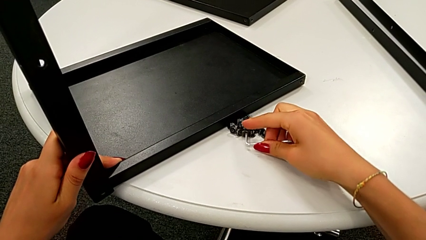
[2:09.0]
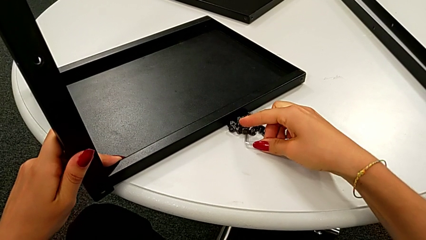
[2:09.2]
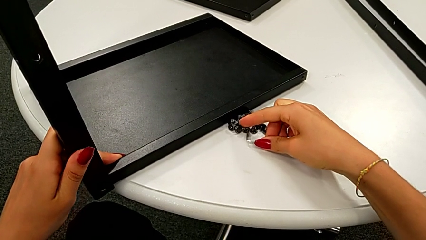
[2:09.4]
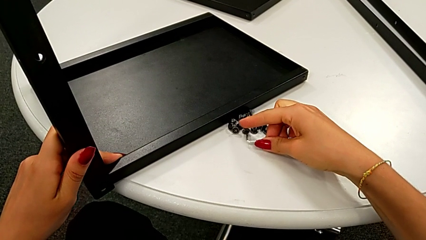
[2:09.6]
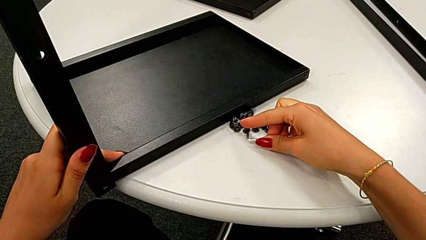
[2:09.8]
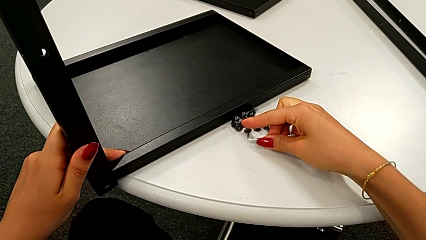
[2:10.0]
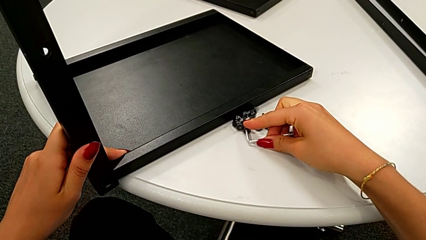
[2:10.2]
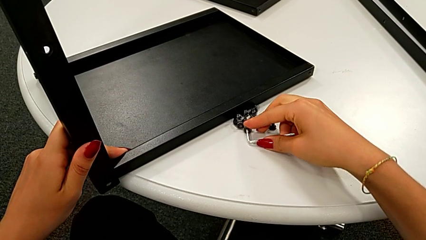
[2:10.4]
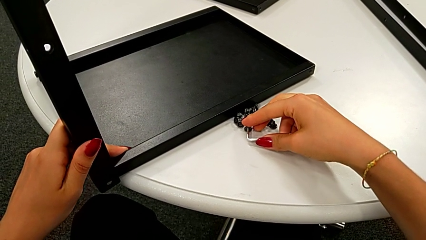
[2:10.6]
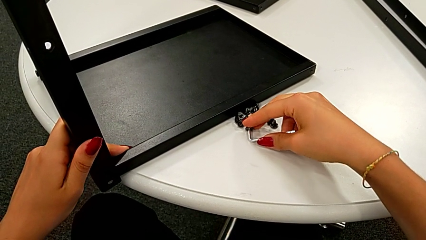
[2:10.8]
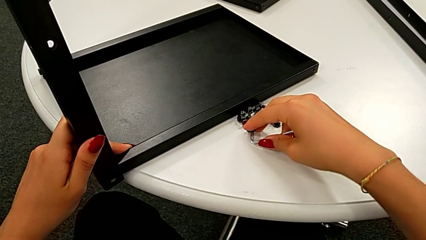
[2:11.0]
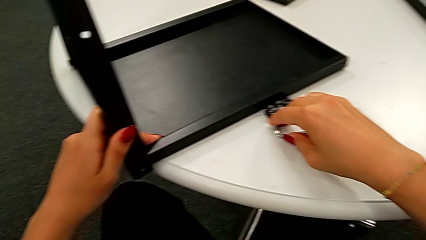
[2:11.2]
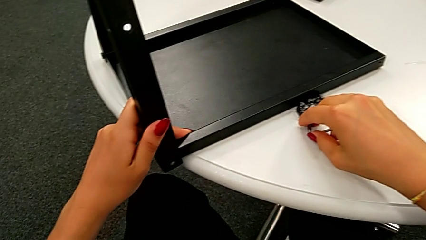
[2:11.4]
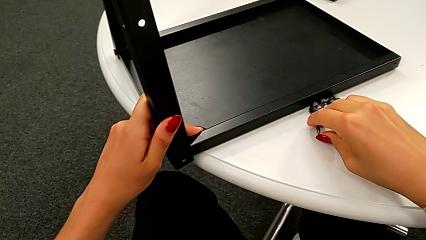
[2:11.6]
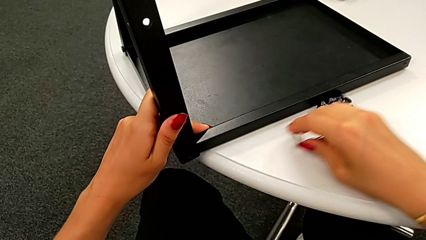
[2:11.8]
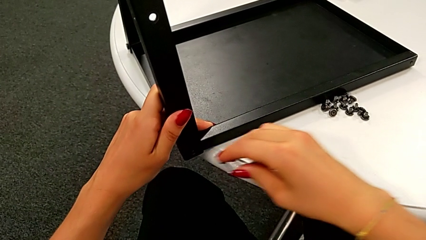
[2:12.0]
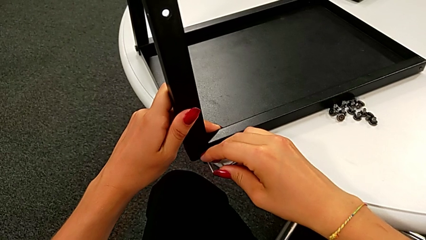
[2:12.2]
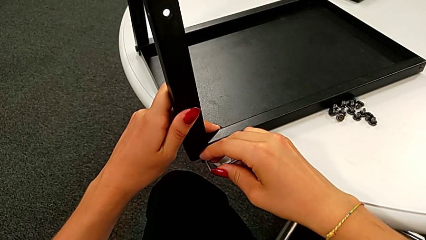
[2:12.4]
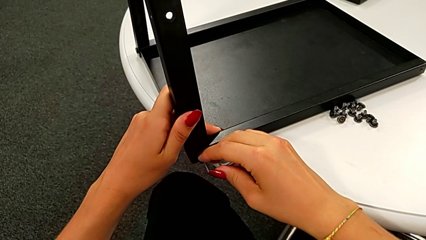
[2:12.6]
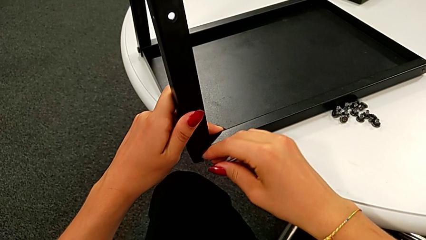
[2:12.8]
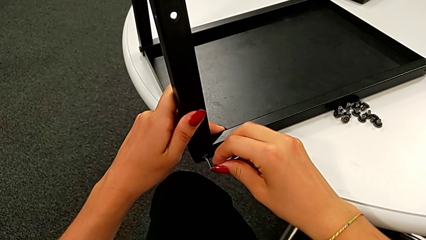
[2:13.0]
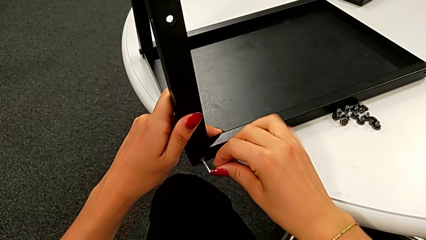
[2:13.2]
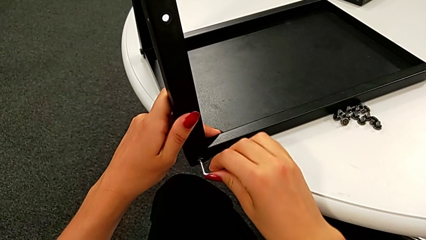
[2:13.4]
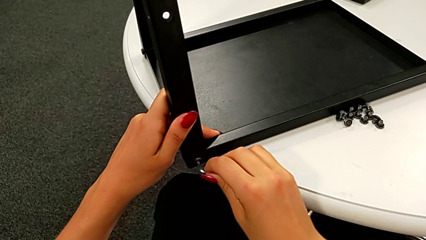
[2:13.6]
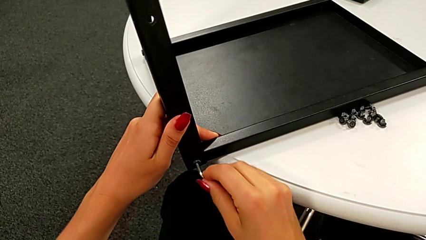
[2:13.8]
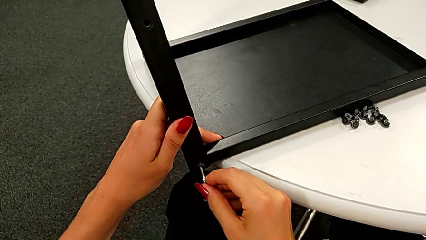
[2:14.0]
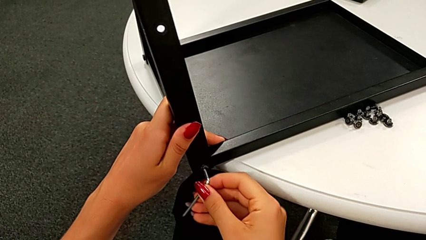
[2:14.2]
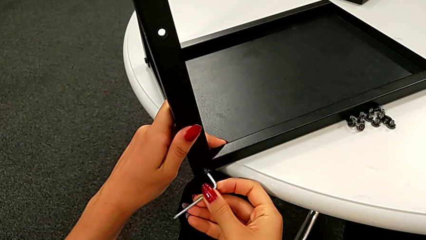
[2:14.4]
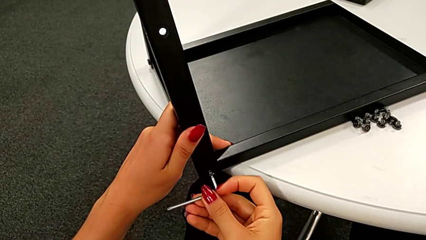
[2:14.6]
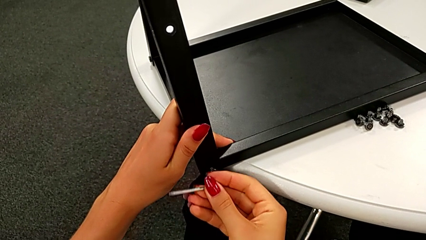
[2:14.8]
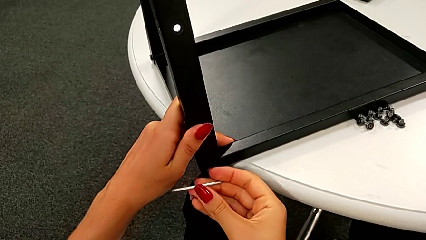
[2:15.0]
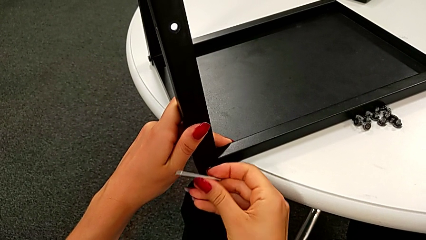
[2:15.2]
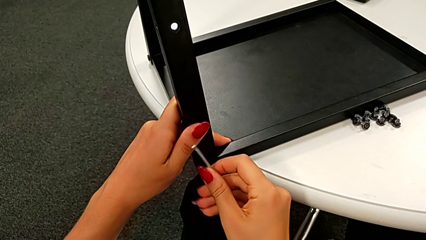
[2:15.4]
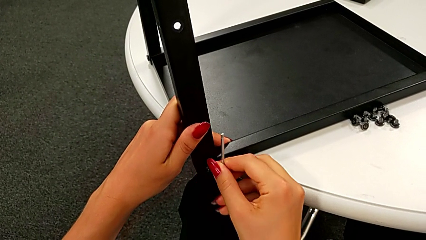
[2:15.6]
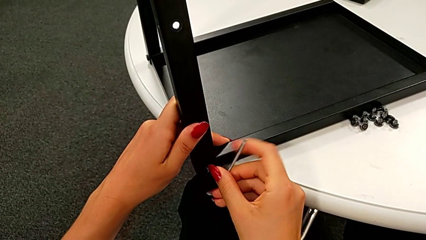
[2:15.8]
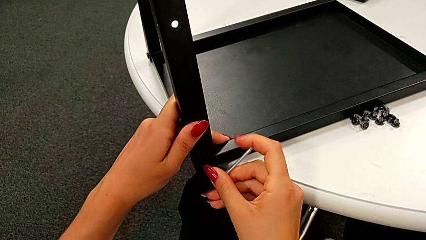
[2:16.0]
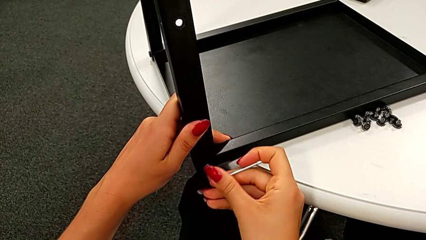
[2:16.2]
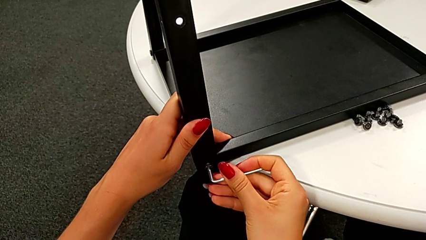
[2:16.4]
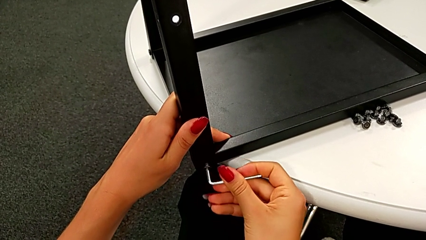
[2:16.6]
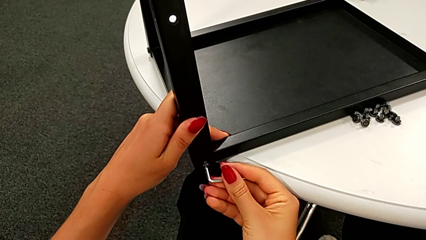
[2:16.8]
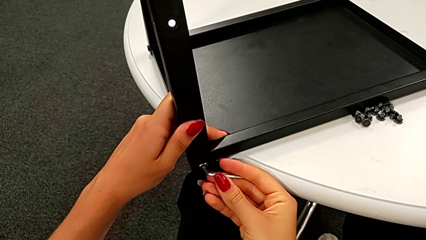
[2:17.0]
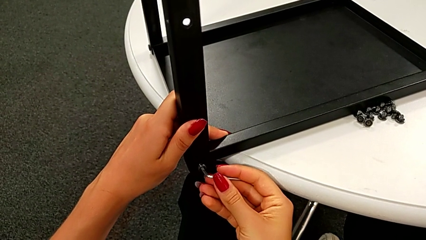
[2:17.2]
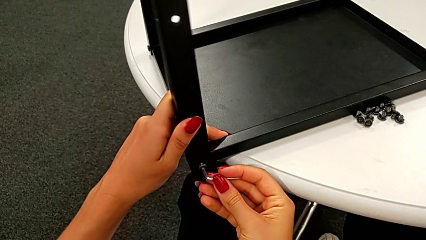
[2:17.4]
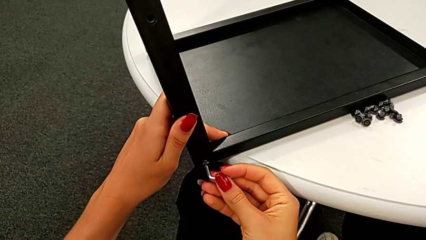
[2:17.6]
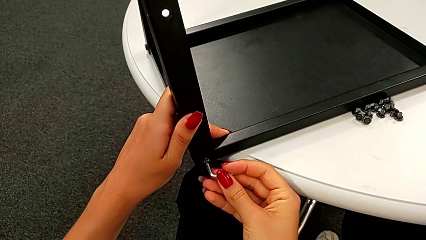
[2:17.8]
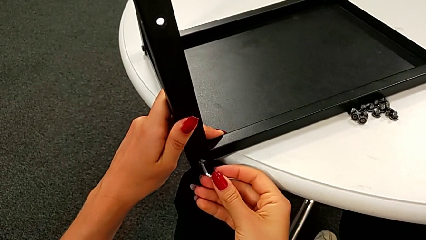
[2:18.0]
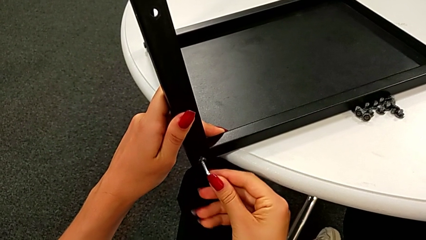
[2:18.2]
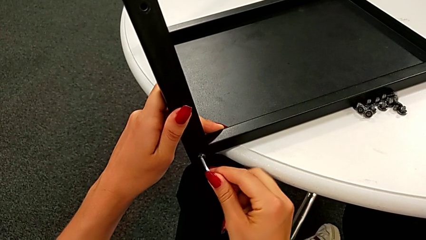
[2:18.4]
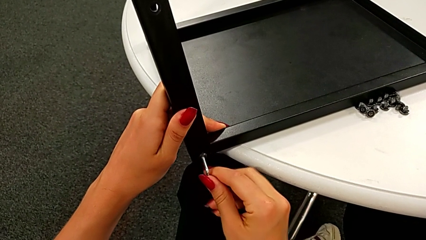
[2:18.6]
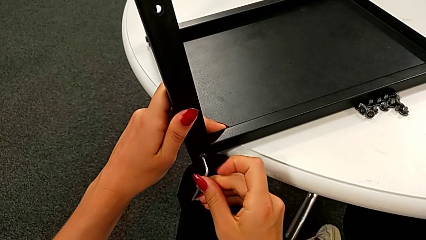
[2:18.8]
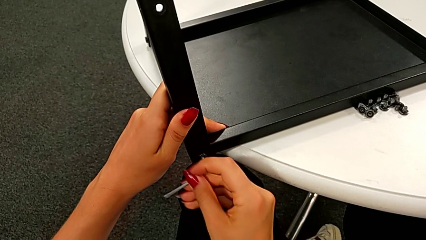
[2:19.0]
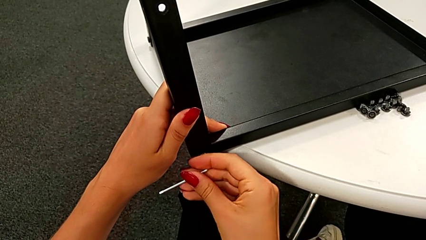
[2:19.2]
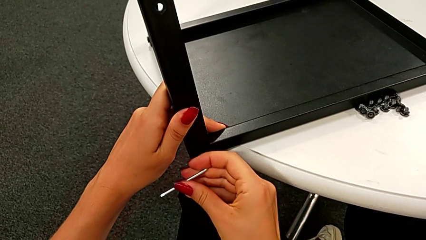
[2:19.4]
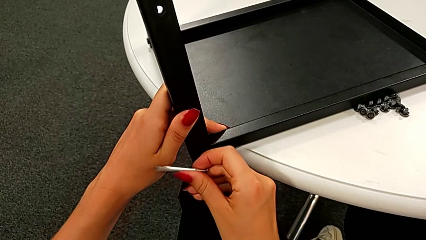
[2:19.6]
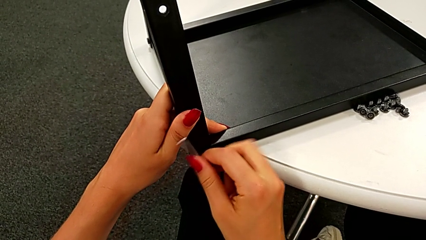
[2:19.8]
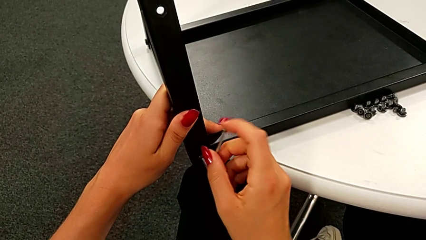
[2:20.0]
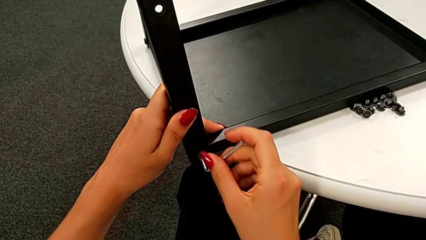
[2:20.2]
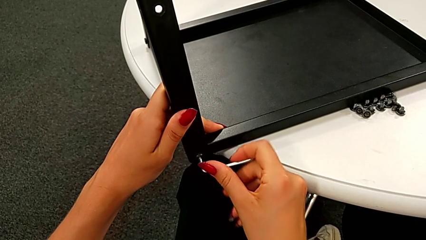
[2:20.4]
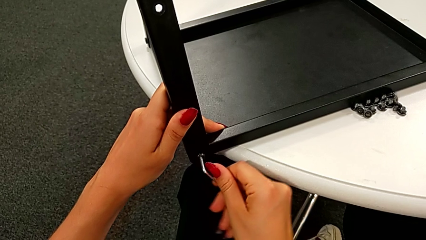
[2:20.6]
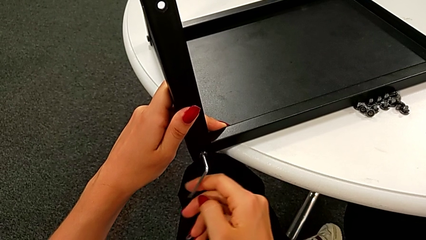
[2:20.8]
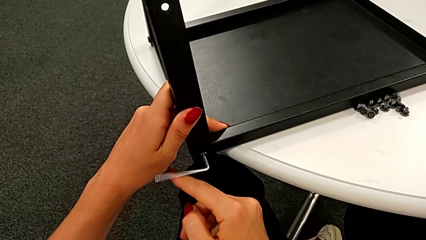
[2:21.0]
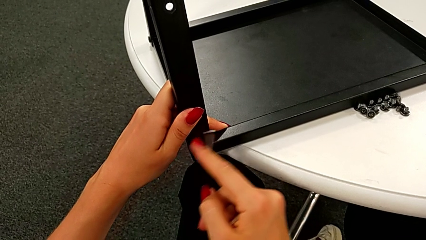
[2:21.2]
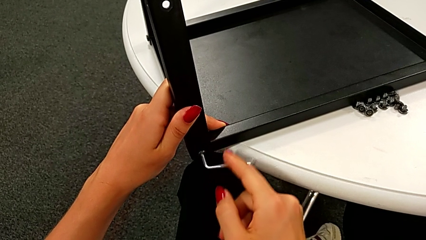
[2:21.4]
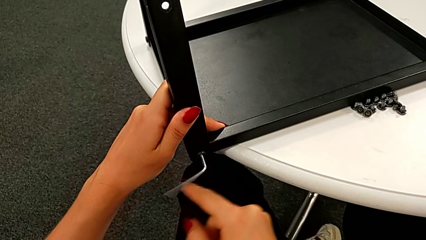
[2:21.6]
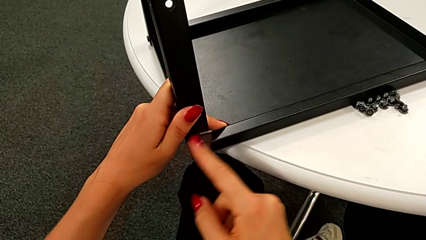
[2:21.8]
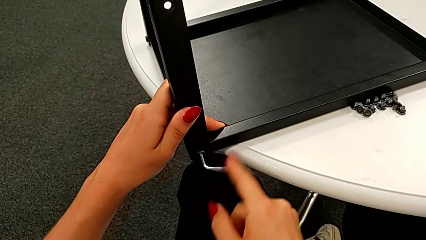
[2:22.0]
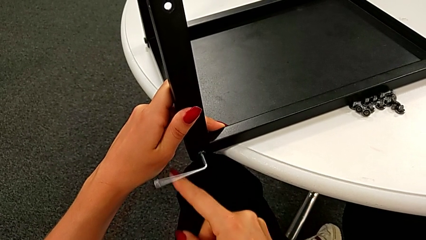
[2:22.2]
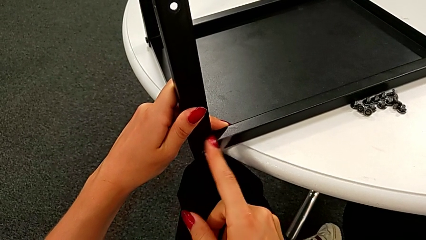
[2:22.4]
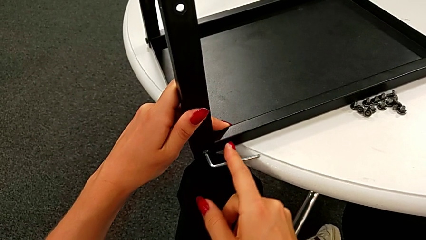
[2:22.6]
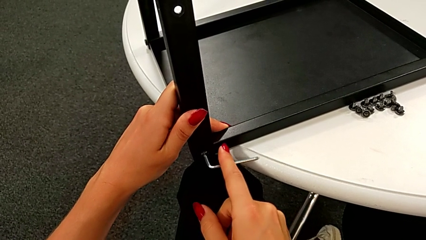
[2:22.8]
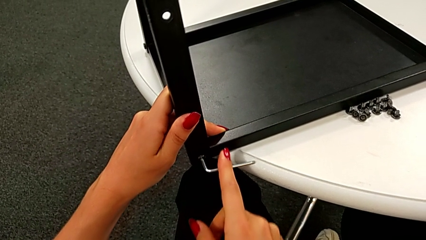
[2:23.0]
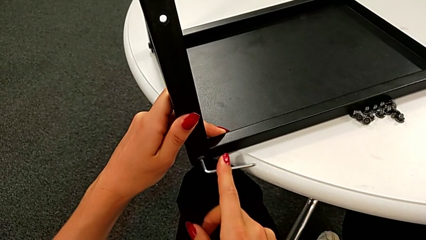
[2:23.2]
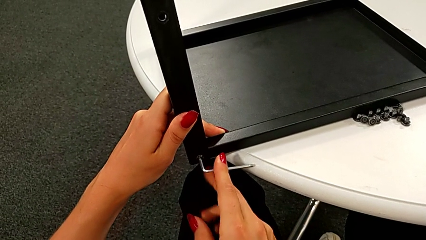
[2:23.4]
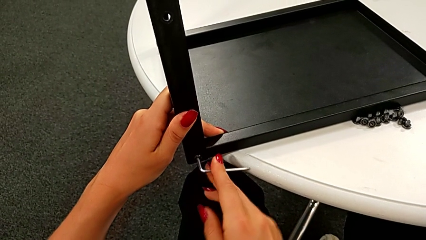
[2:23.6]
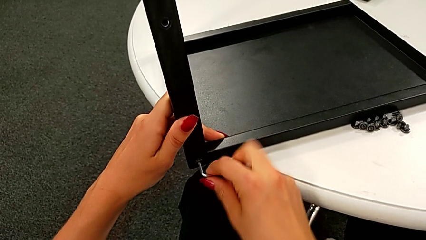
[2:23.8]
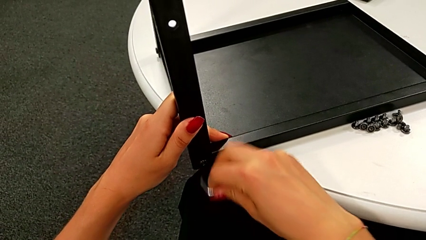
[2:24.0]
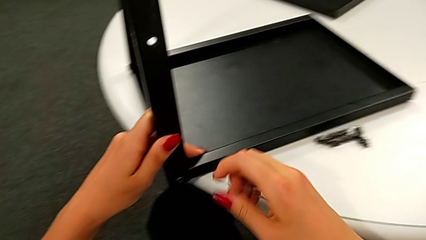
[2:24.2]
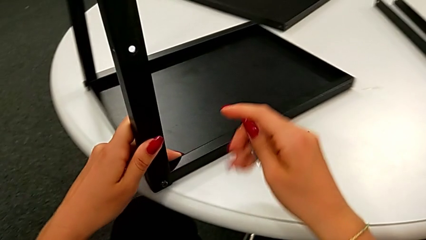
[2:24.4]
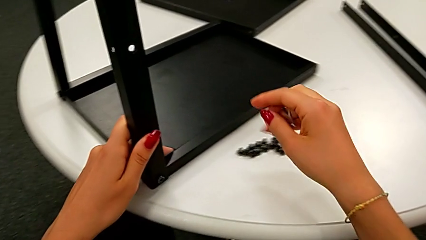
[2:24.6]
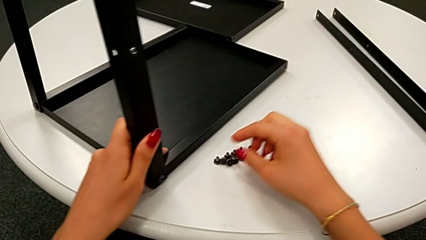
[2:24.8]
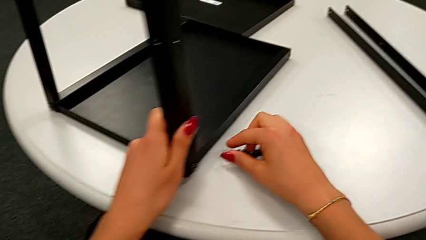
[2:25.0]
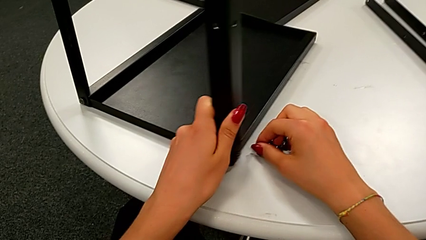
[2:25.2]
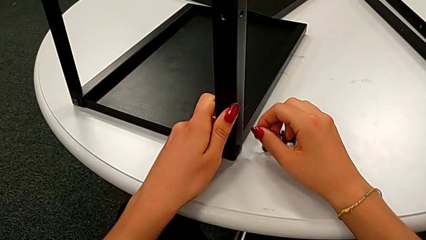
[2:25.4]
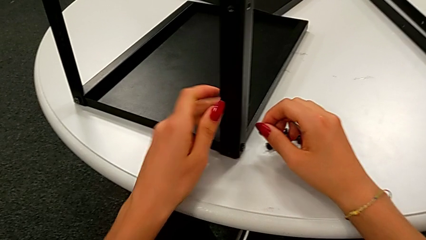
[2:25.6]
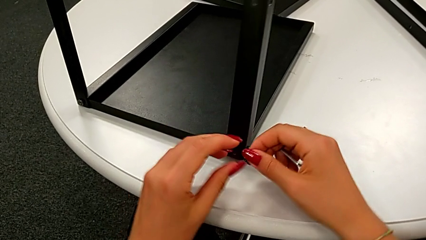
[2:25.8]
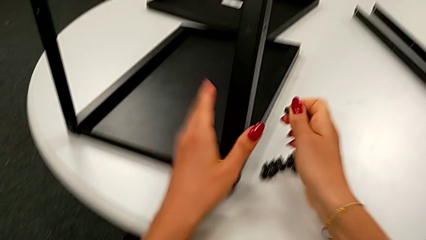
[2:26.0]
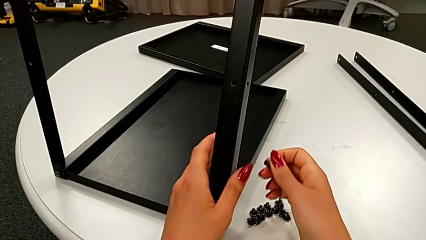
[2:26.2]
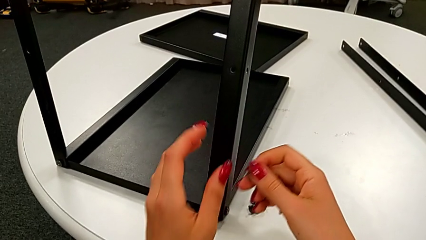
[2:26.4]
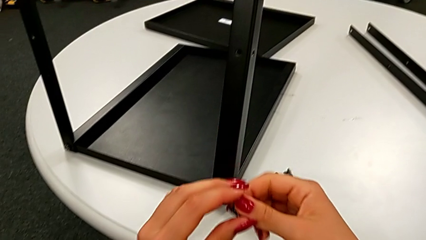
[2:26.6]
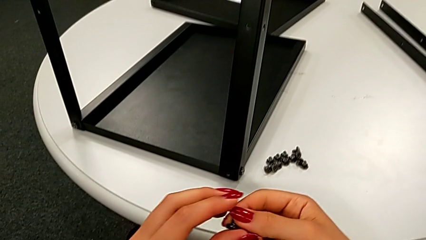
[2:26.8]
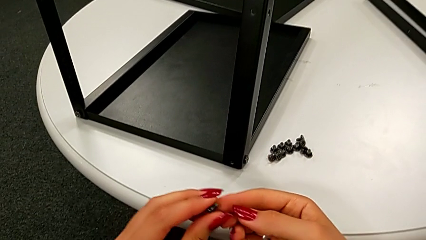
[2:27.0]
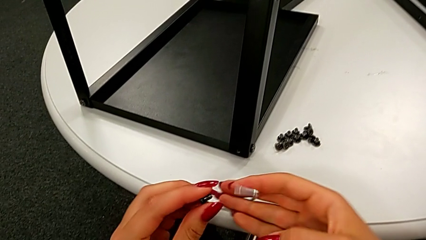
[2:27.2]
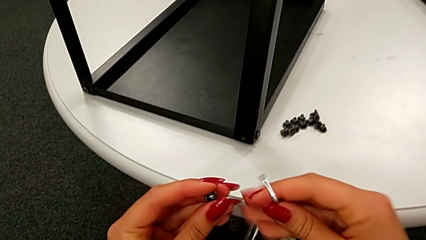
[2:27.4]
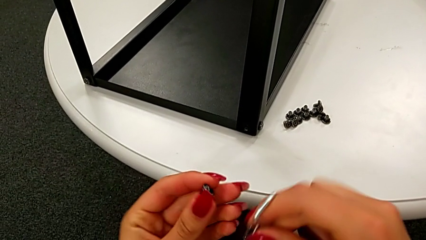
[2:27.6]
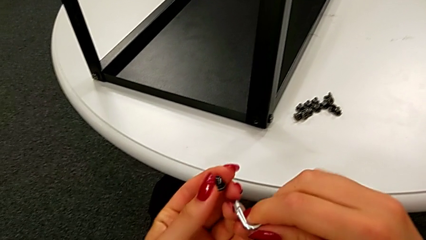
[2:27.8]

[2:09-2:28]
The camera wearer is assembling the leg of the top tray. They insert the Allen wrench, insert the third hex socket head, screw it, withdraw the Allen wrench and grab the fourth hex socket head.
